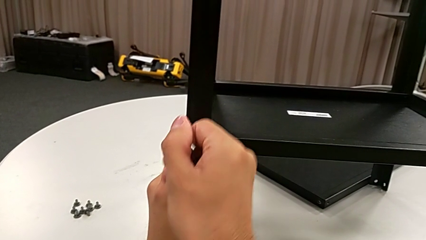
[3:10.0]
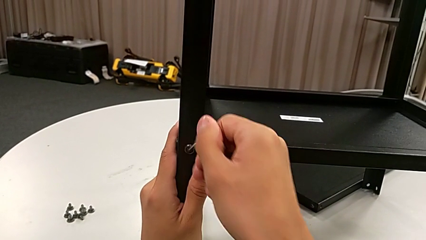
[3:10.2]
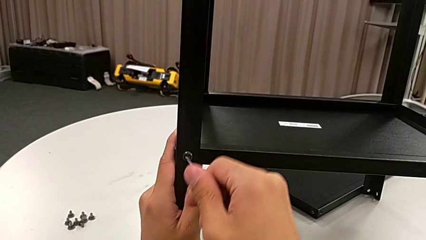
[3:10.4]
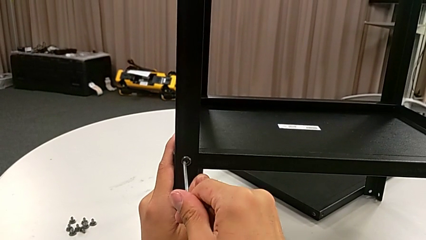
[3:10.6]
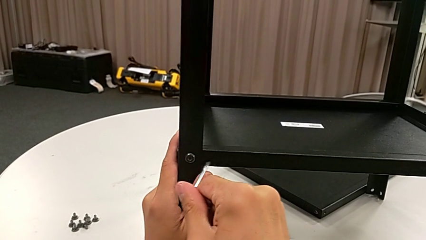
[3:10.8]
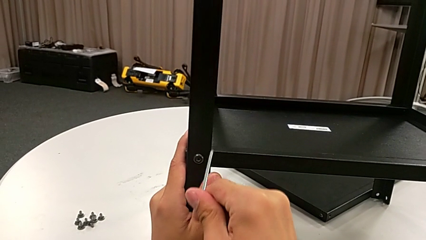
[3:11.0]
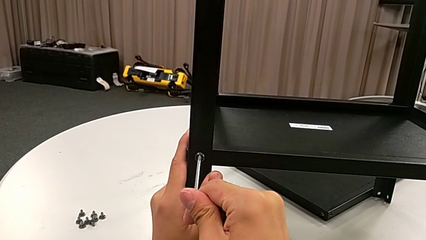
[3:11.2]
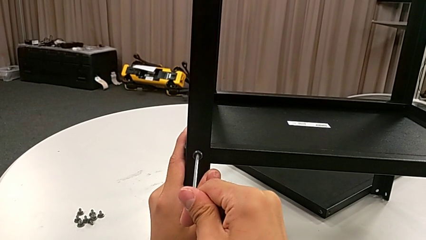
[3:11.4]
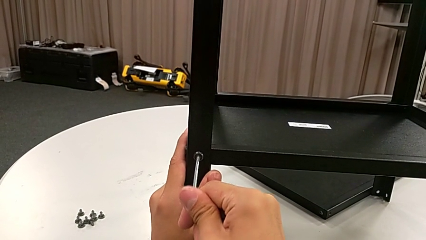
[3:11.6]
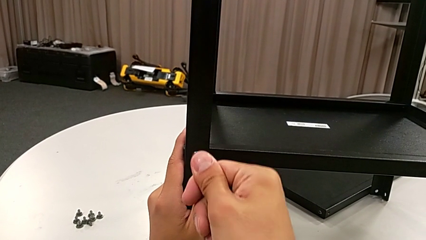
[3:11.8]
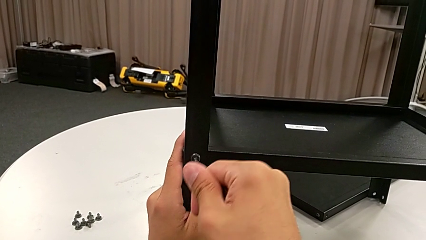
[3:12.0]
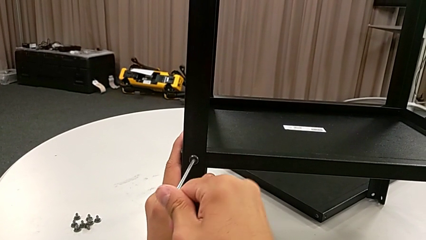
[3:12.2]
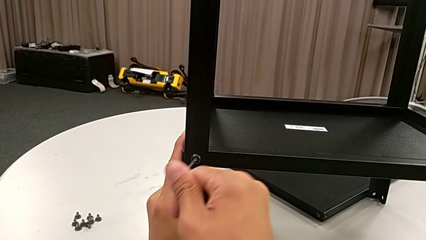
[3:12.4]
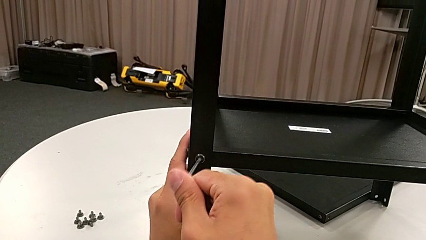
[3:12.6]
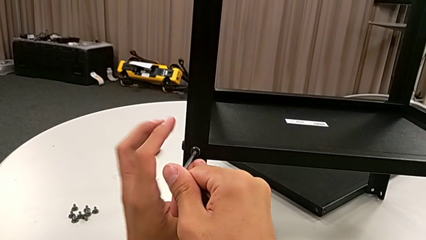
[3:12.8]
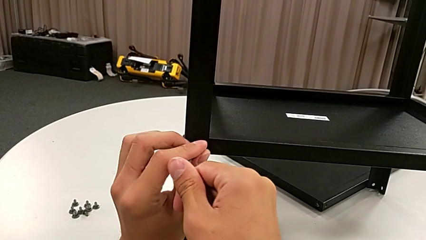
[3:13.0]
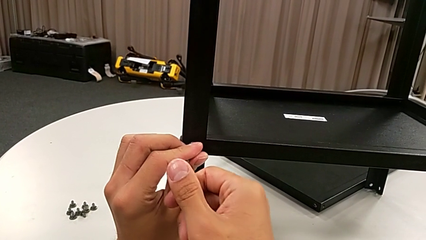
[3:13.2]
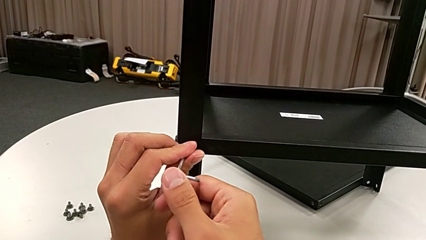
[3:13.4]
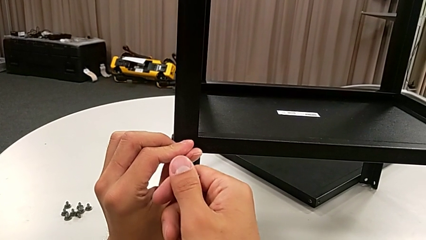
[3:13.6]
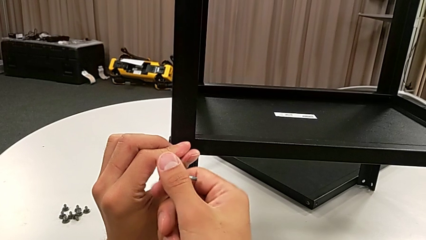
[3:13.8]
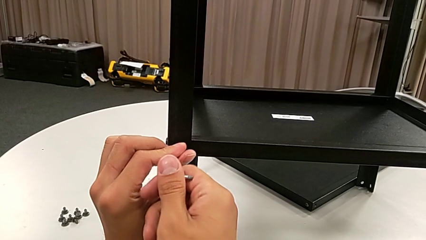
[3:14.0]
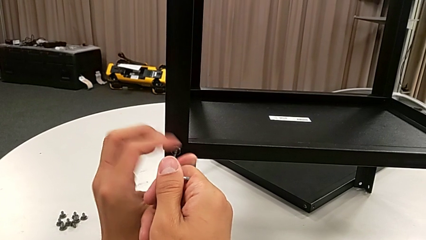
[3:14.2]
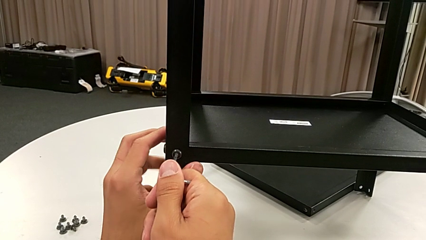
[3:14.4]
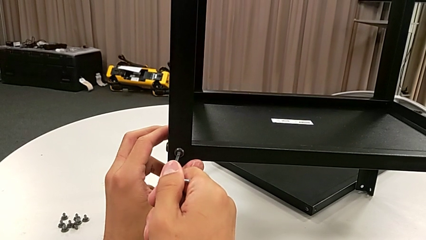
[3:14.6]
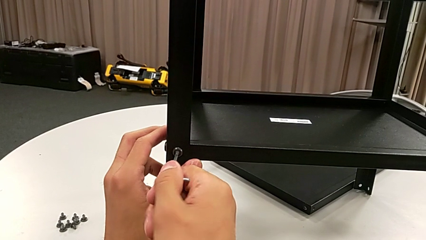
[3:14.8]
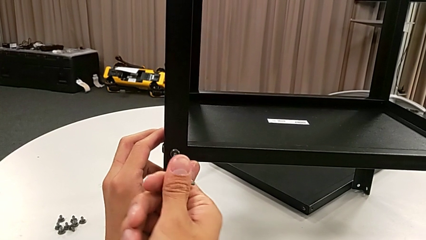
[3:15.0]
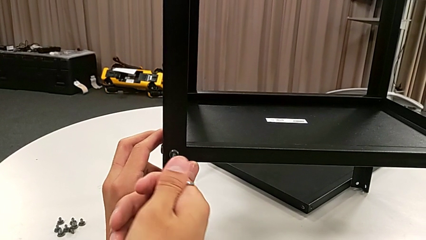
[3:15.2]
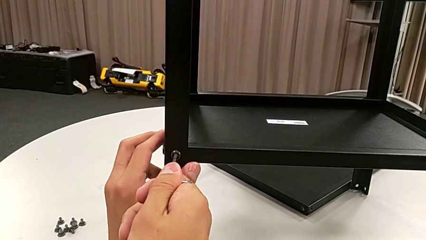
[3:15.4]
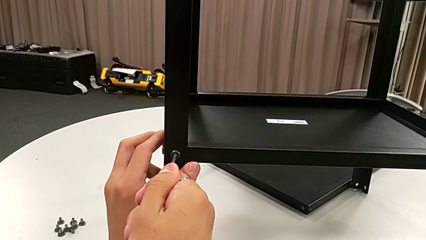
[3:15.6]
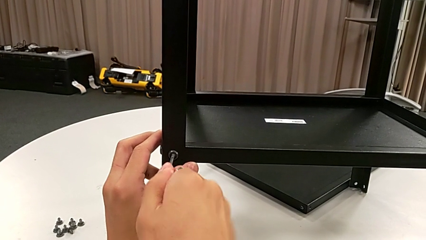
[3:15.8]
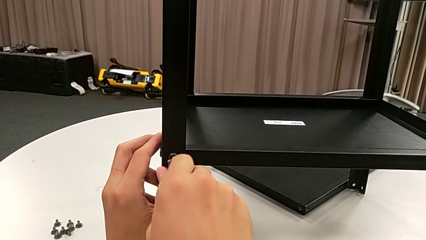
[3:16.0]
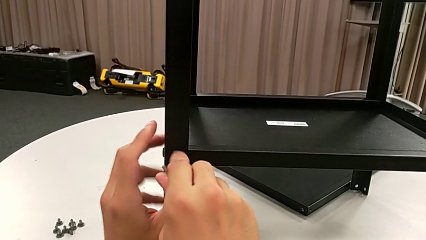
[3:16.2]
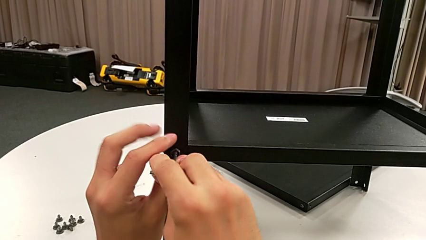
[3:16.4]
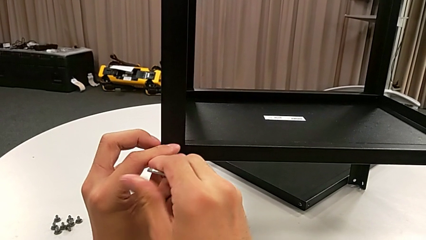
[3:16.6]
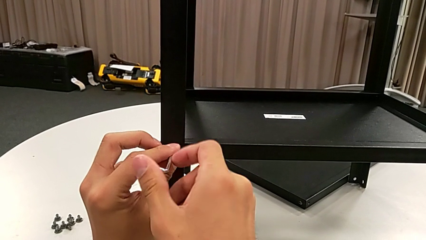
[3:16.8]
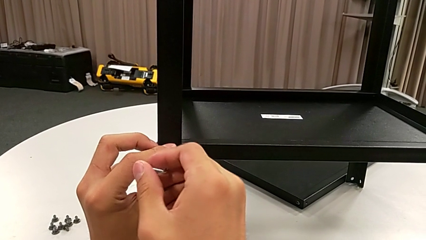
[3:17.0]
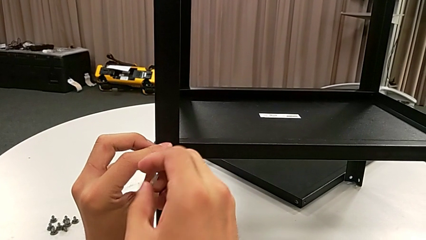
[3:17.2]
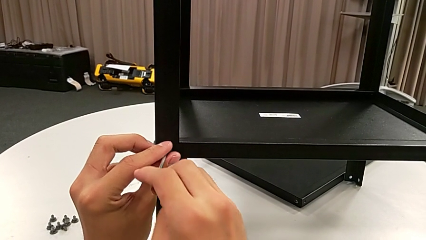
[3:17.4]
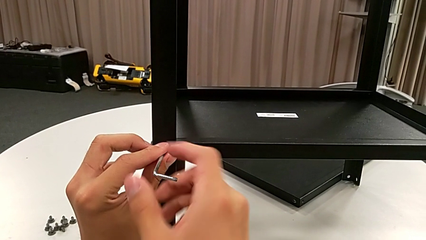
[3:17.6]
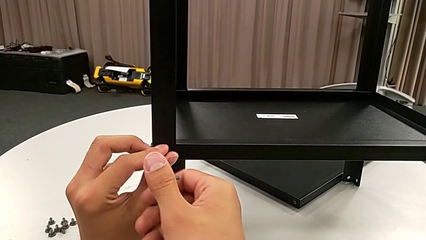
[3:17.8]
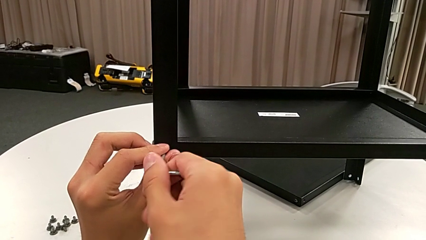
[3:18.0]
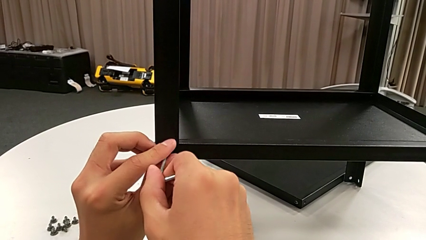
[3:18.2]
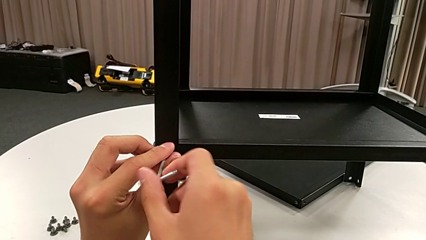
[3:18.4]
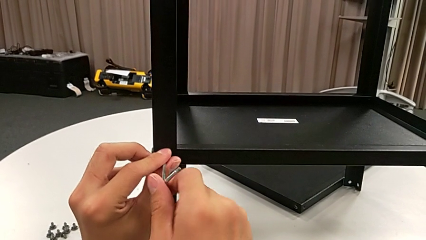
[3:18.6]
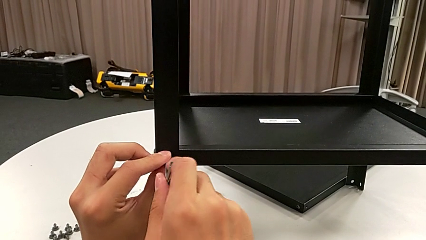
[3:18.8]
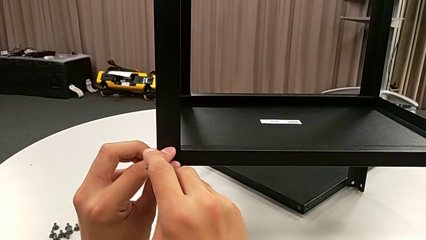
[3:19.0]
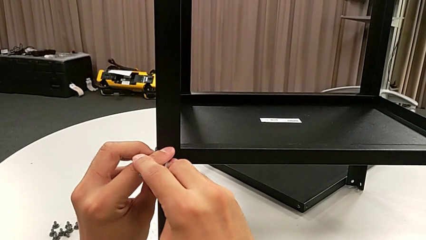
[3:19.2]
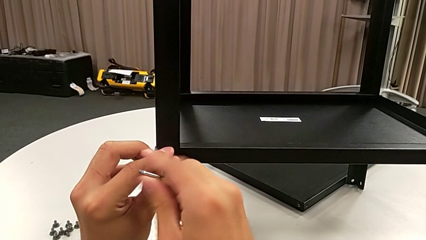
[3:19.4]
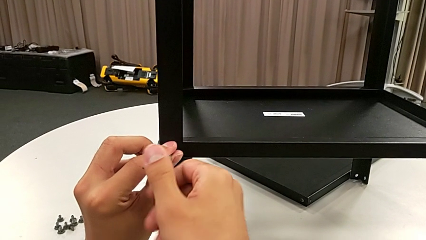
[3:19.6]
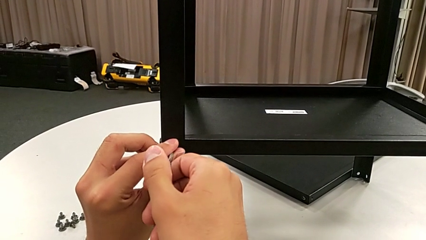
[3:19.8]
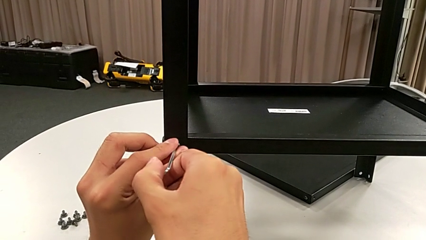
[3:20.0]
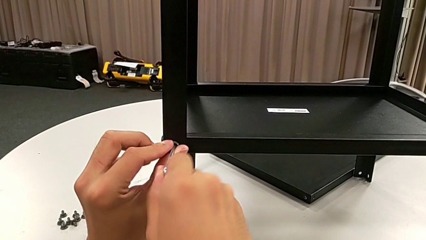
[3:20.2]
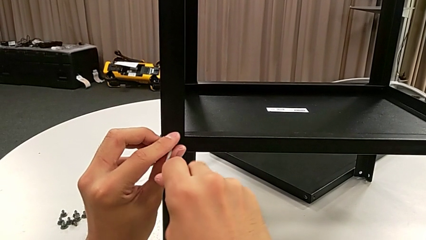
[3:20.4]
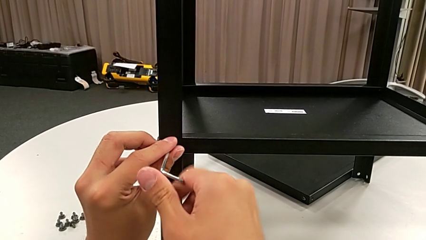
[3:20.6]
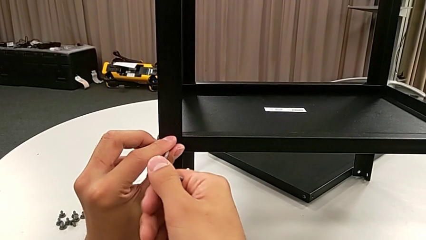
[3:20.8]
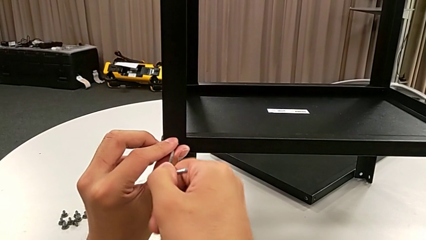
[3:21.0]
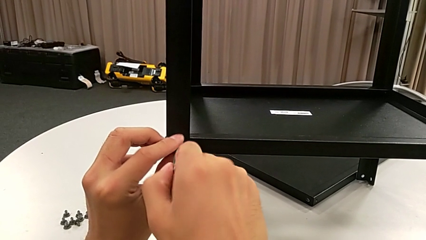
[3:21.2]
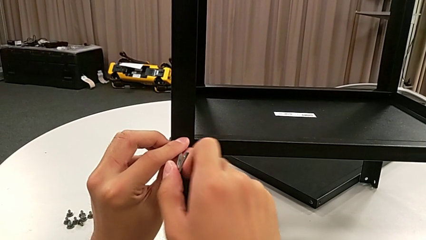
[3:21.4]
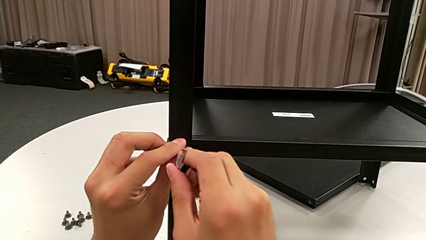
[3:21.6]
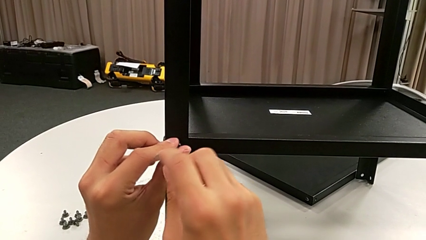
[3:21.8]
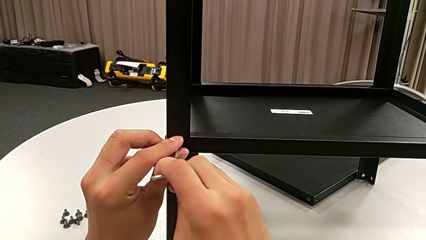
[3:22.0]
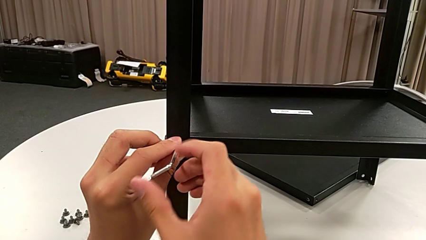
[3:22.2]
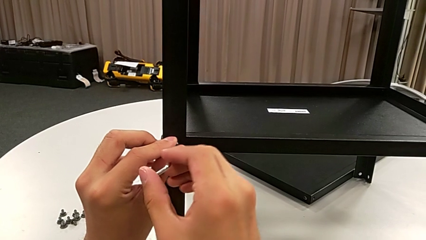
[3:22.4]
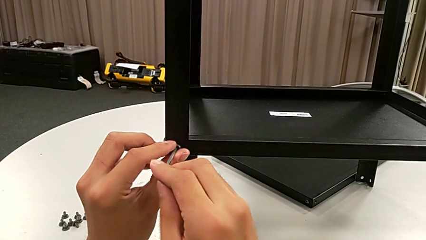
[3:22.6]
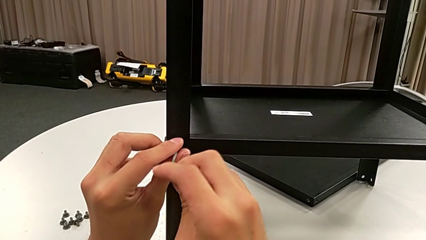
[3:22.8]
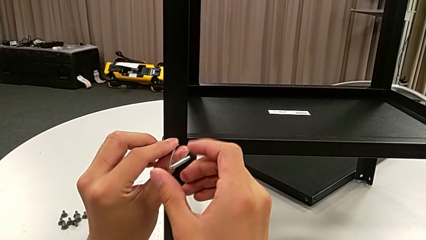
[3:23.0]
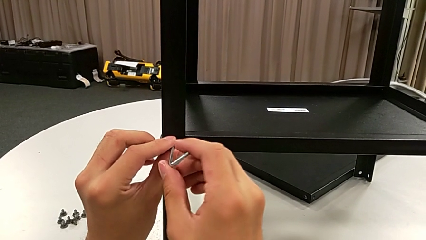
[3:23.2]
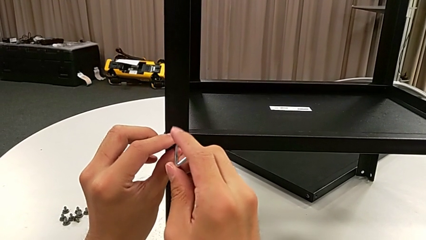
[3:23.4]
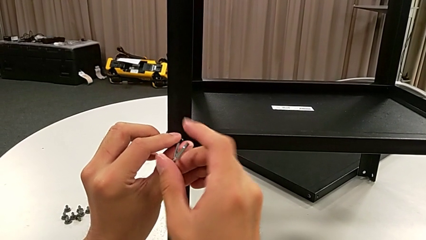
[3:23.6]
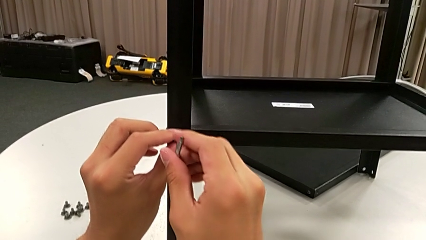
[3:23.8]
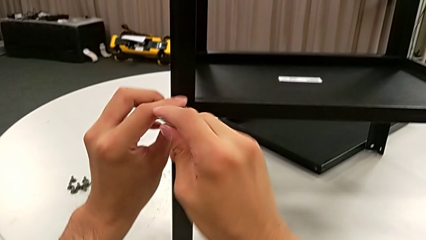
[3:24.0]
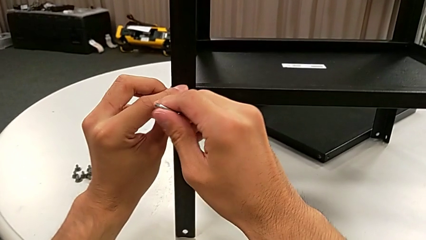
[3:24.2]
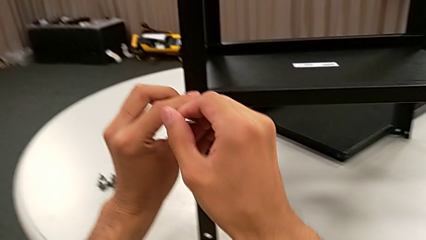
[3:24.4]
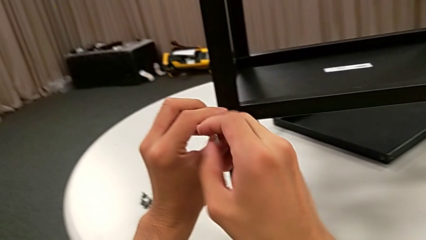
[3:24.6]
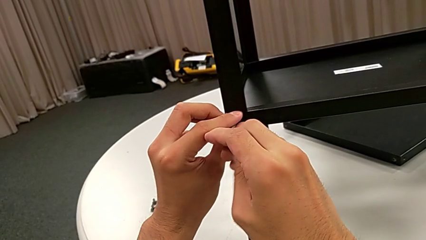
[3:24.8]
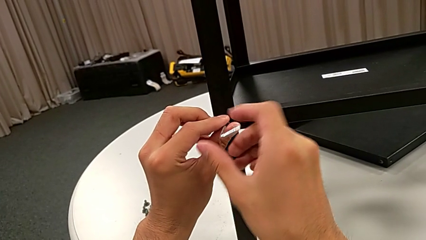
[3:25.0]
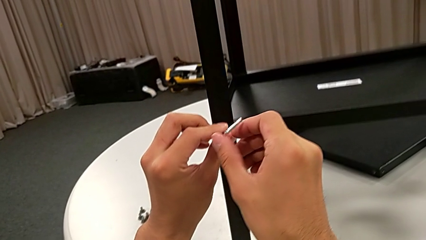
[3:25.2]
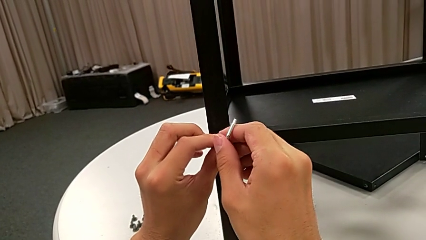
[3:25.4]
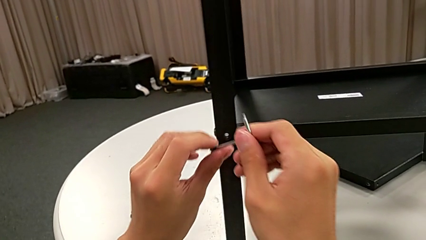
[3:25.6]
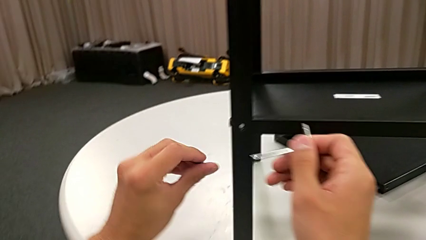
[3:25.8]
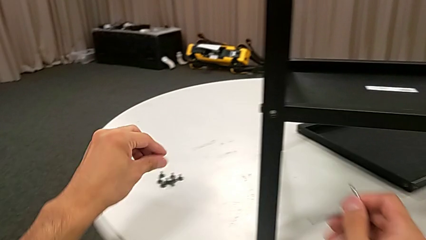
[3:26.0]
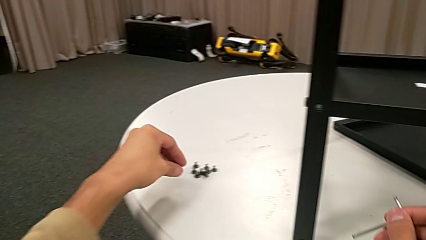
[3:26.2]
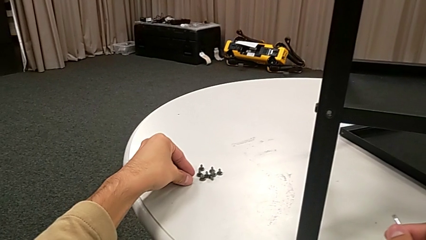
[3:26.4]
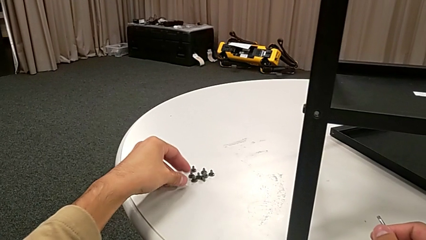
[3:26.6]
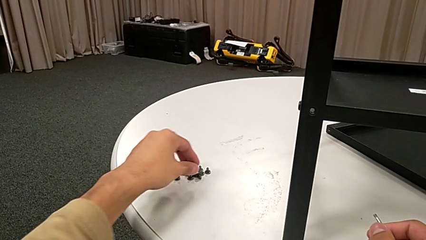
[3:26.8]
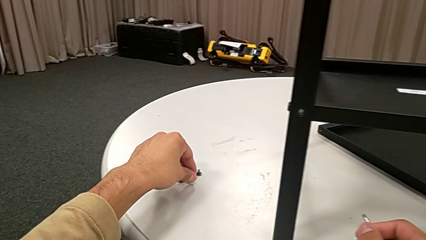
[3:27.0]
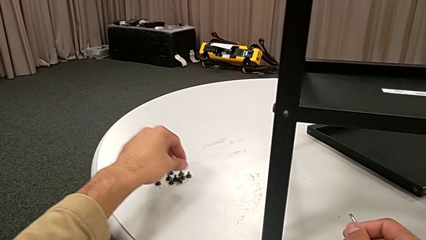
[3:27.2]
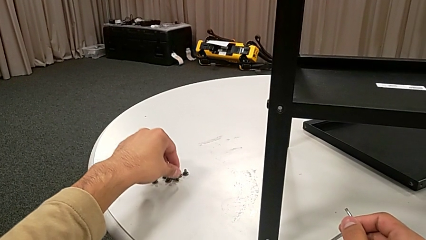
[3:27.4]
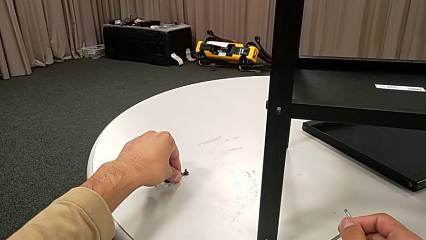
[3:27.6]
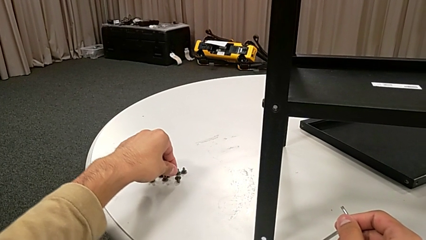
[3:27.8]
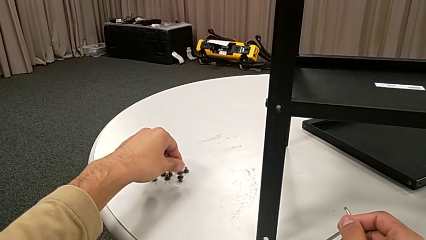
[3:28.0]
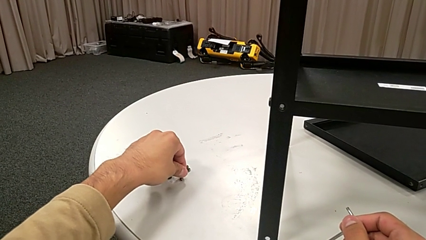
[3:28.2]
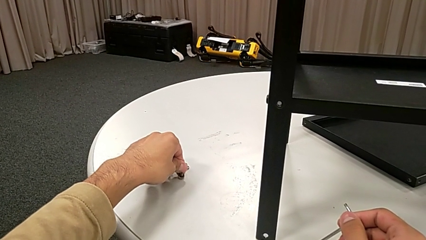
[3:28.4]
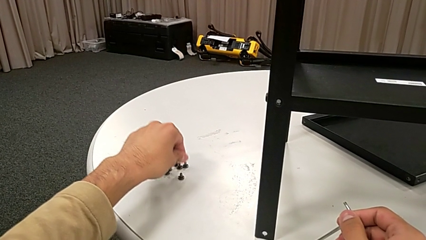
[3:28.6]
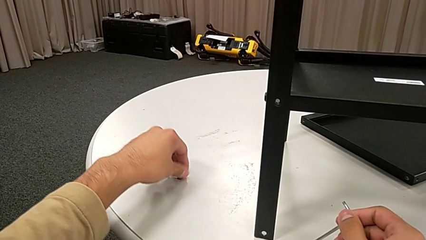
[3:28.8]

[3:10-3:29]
The camera wearer is disassembling the first leg. They keep inserting the Allen wrench, unscrew the hex socket head, disassemble it with the left hand, withdraw the Allen wrench with the right hand and place the hex socket head.
